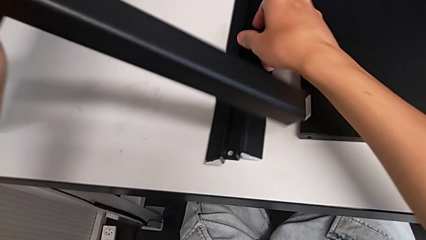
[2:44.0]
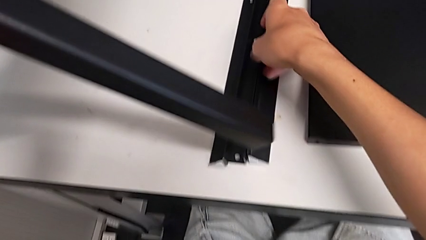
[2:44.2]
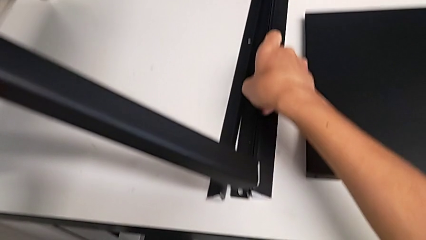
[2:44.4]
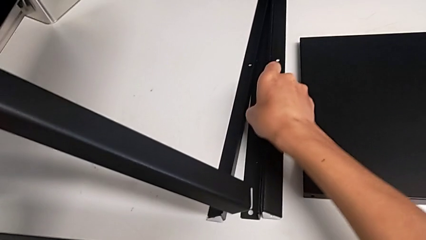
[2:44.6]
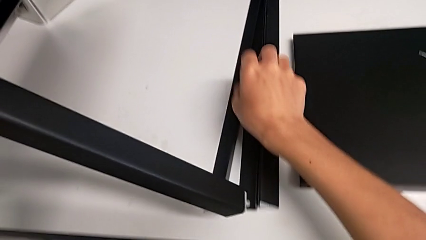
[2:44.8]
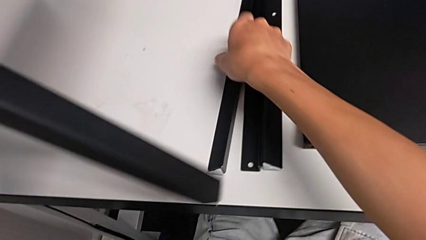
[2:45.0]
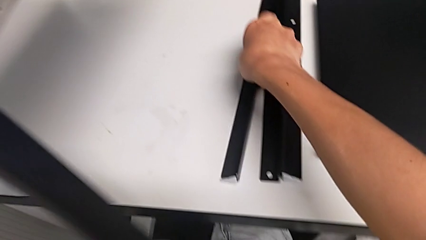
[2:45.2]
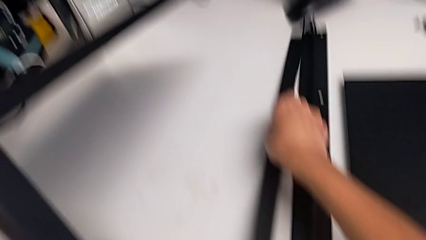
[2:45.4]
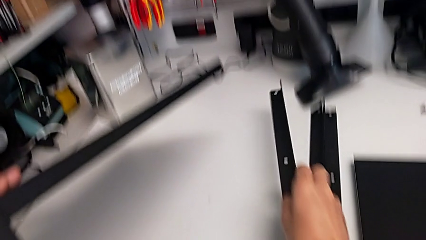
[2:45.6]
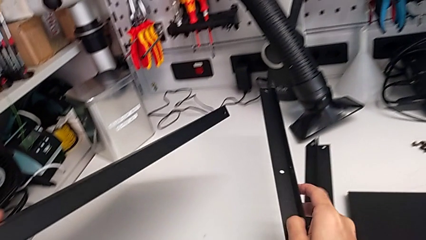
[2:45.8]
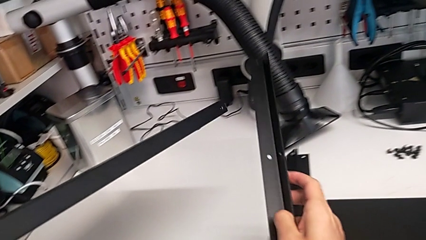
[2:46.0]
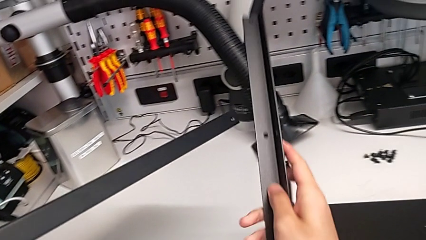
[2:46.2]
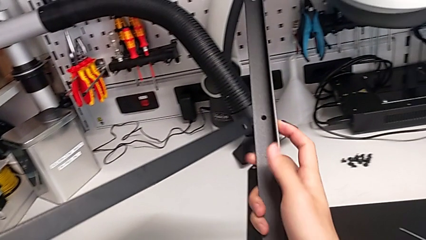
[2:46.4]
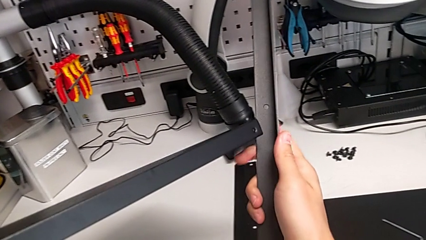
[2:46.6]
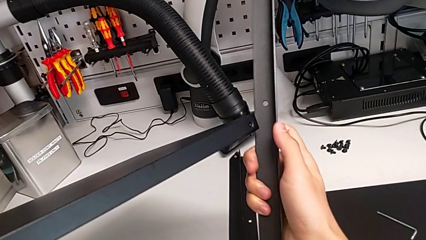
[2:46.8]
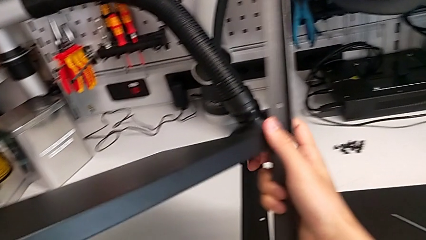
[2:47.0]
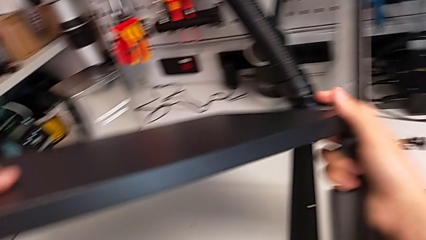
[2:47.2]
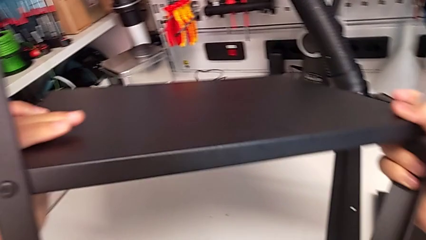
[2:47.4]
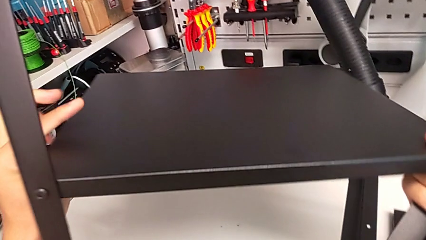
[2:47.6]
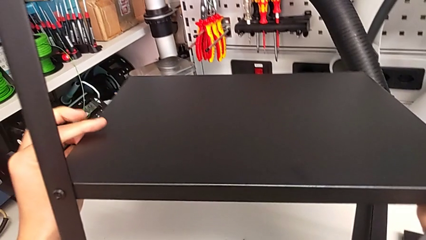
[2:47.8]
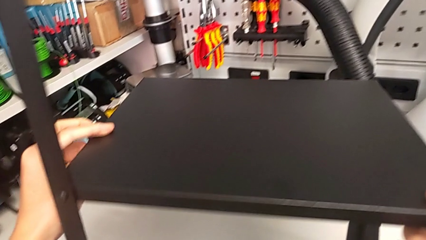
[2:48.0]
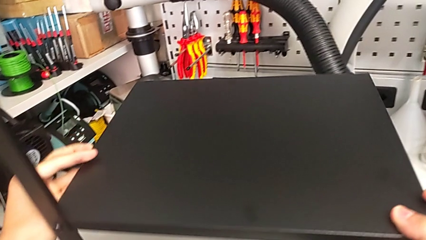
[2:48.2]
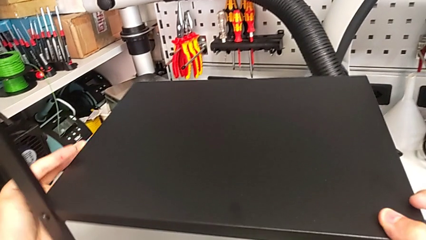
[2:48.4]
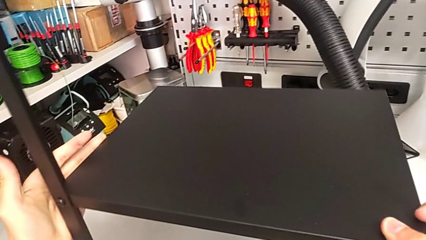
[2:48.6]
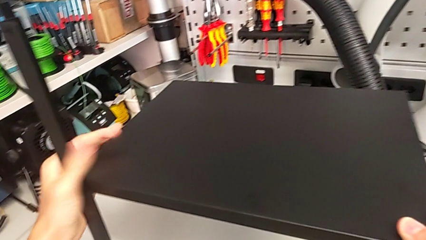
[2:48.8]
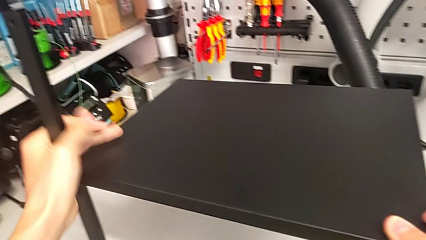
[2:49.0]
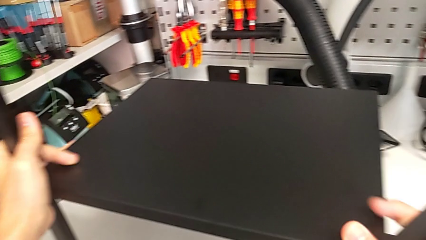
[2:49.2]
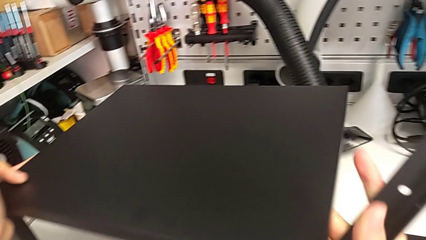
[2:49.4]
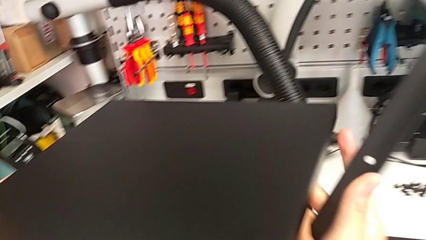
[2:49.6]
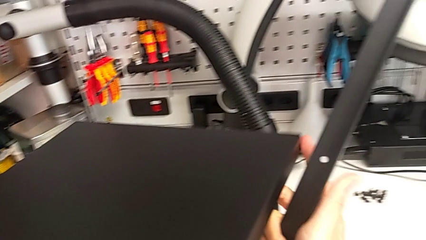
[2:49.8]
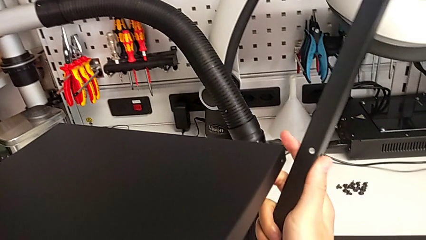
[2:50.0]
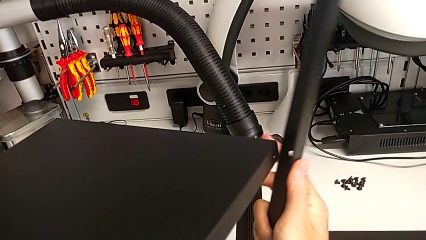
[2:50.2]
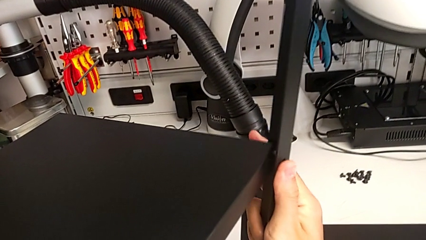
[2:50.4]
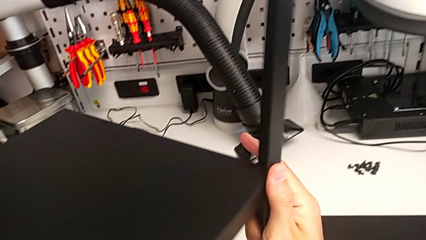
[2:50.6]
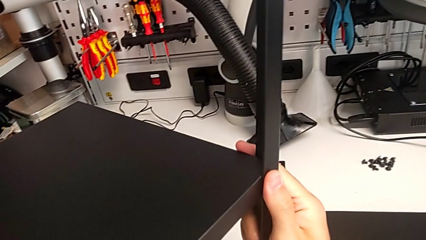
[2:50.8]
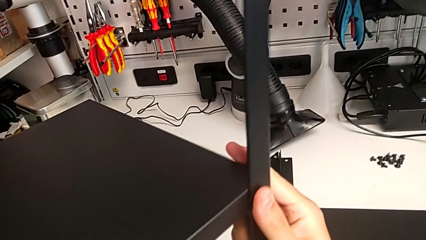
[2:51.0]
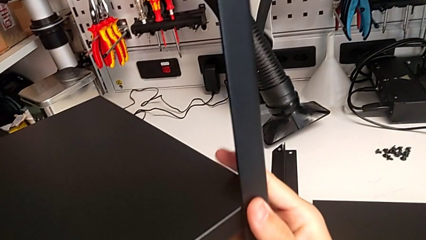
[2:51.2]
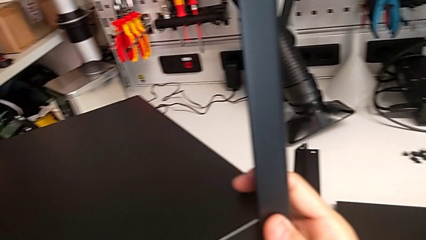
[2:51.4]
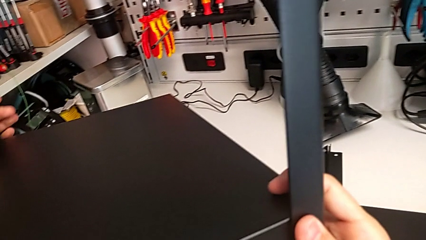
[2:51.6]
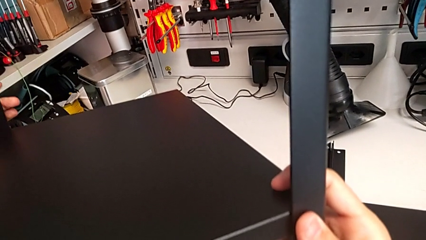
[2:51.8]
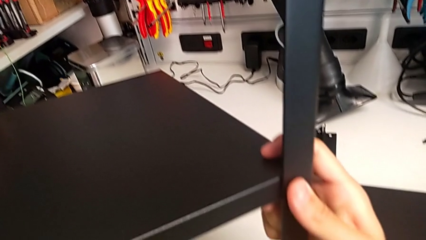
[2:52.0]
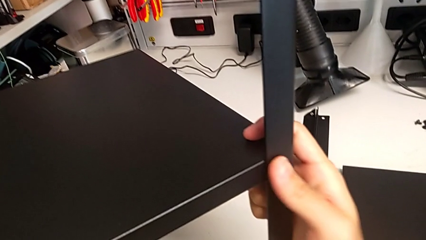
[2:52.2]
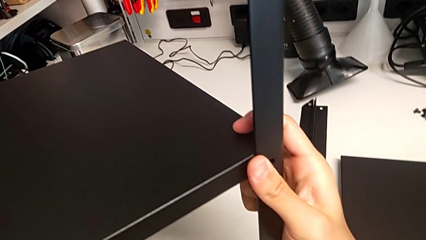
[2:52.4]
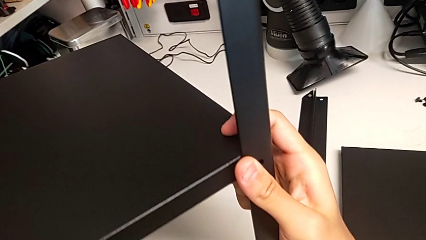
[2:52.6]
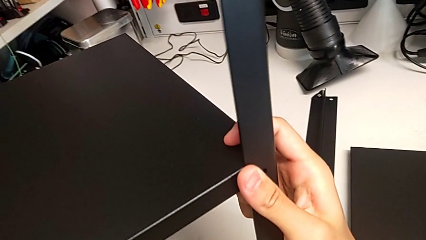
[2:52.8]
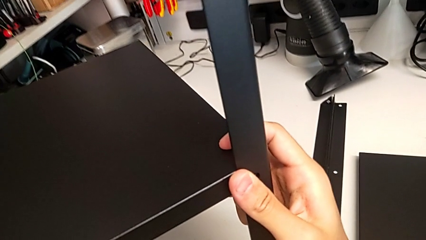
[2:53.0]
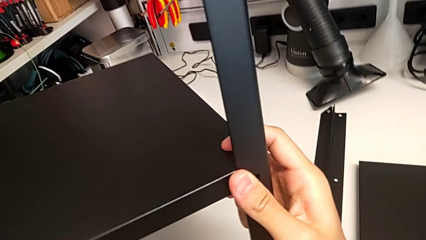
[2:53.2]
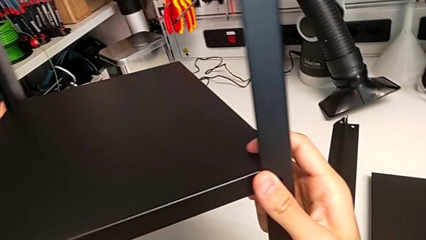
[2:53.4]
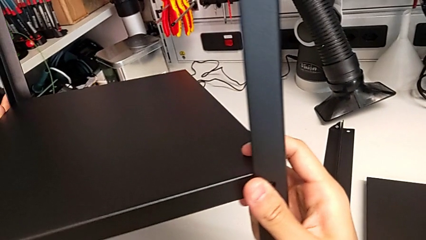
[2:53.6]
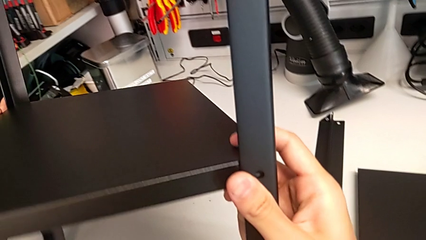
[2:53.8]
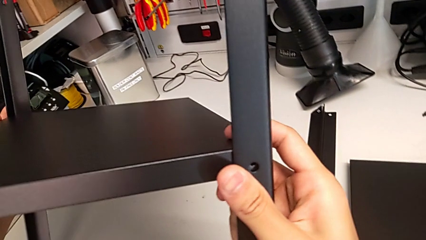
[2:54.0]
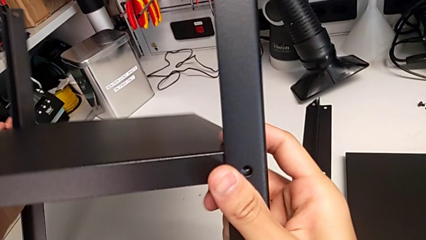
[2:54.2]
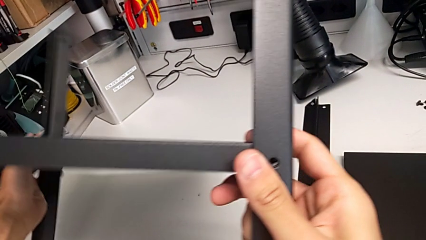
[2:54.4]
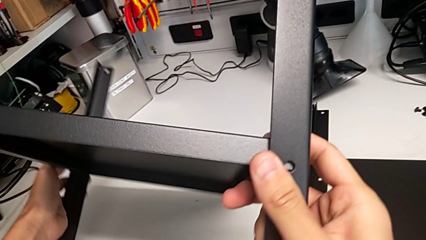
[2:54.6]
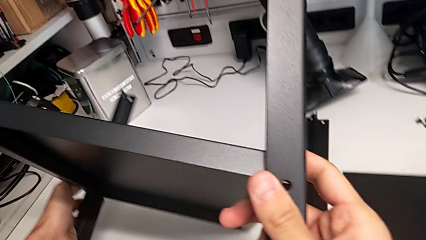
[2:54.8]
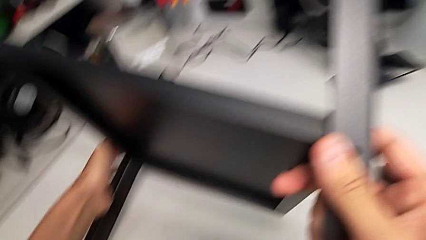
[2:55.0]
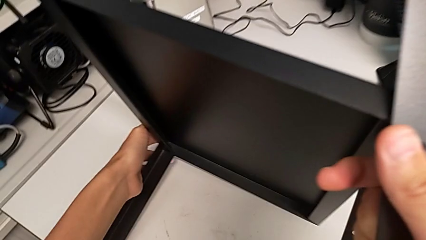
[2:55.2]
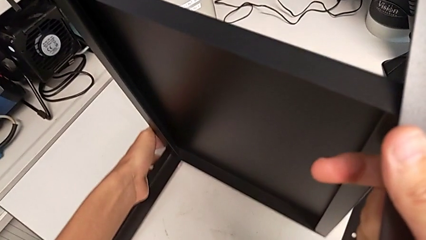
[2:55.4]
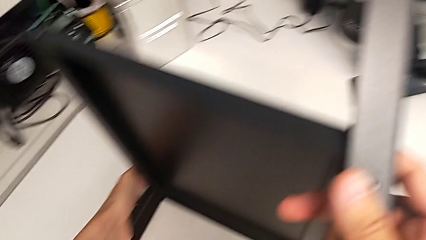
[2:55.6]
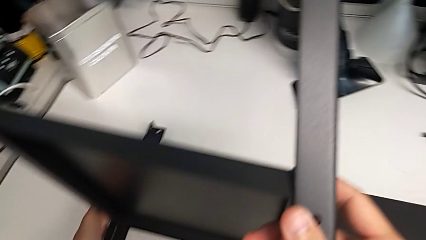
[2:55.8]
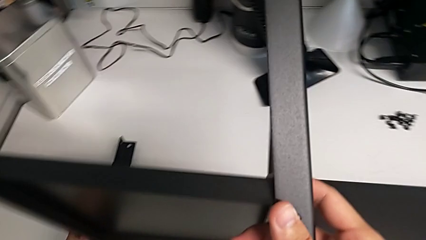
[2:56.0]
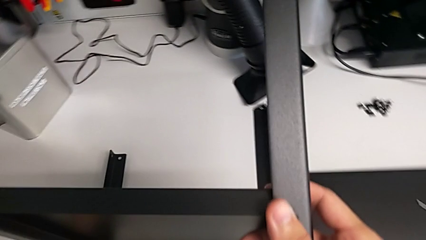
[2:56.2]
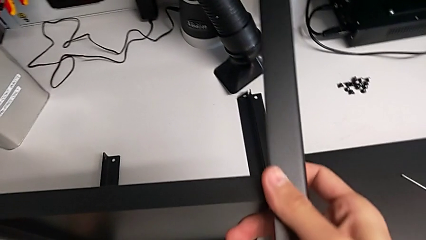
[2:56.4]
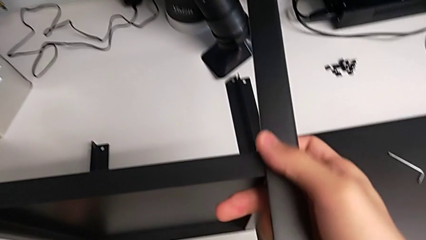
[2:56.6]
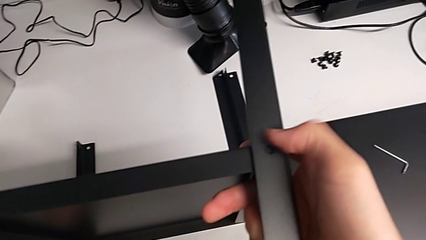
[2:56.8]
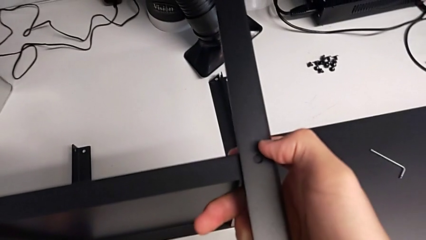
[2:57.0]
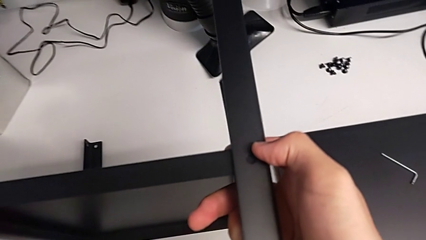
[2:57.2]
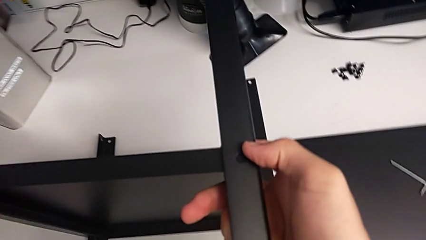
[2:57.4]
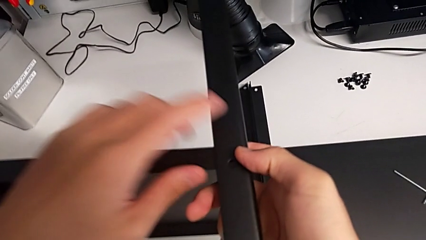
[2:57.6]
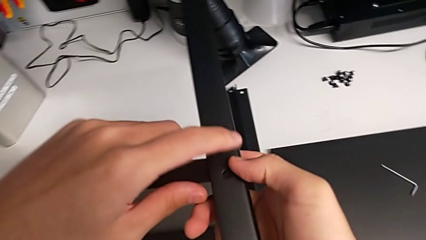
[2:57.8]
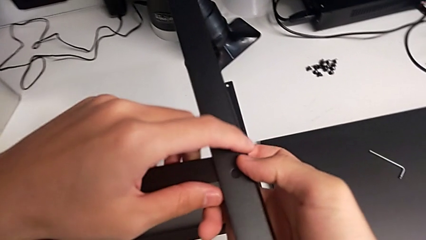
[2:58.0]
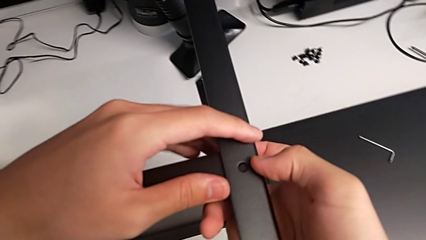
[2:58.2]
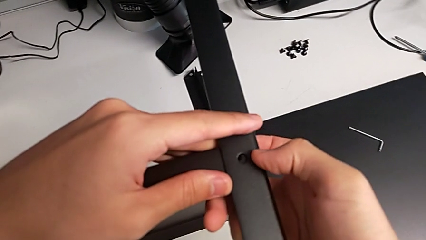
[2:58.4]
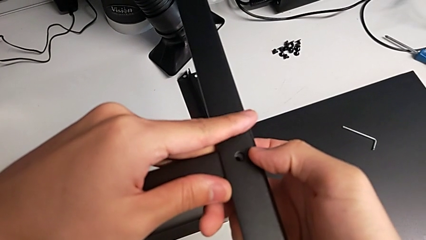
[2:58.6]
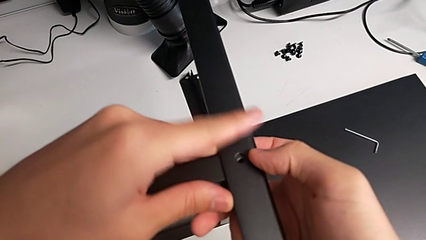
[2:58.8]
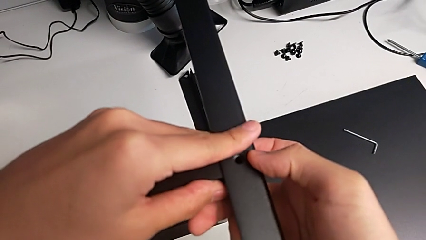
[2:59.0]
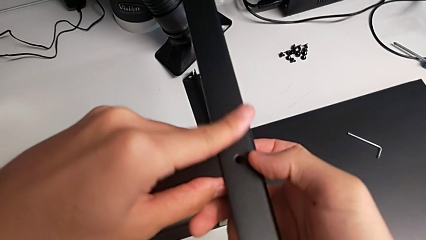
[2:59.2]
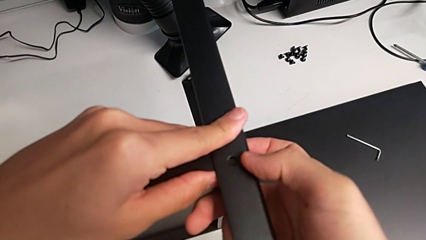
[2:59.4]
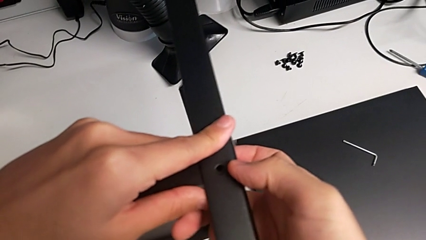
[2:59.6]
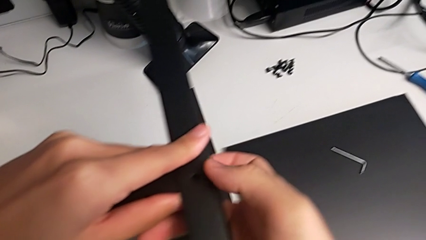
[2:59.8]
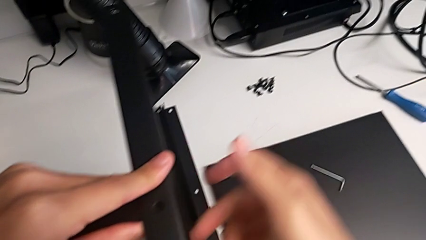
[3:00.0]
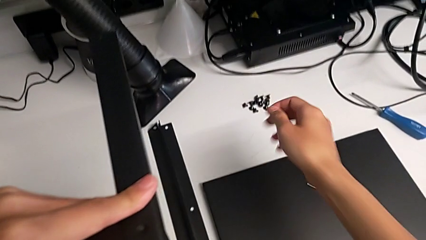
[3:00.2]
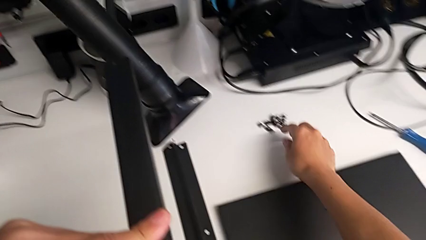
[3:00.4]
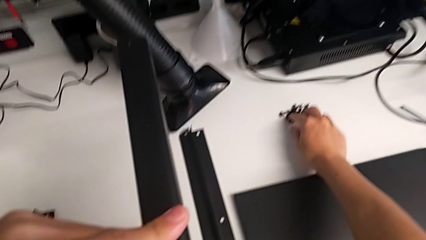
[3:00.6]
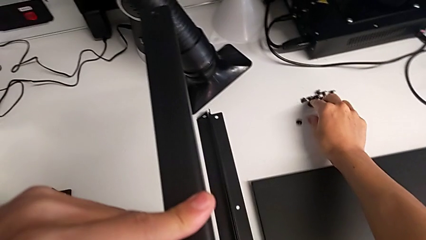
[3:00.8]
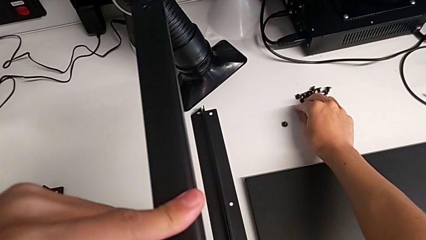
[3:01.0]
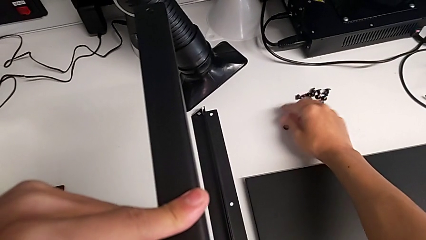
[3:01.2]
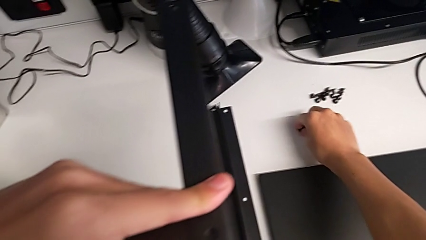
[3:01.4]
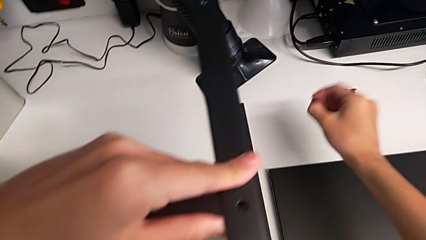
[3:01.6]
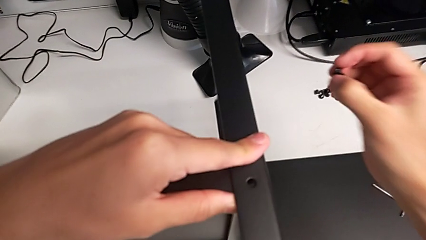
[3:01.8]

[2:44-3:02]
The camera wearer is screwing the second leg onto the shelf. They lift the leg, place the nightstand, align the leg, rotate the nightstand, align the leg and grab the hex socket head.
